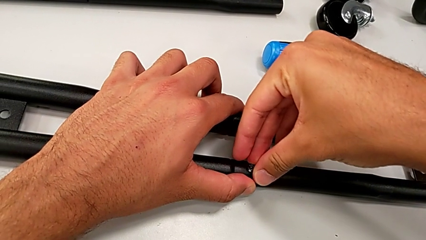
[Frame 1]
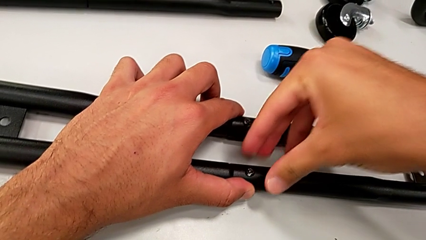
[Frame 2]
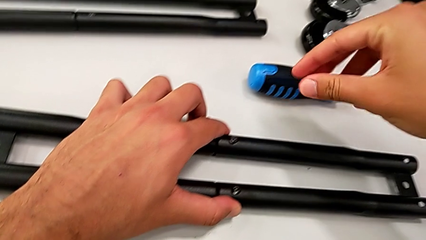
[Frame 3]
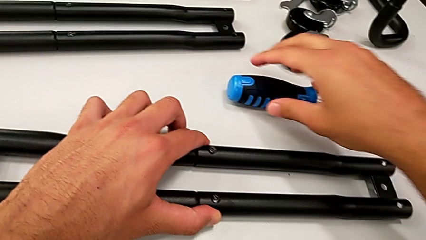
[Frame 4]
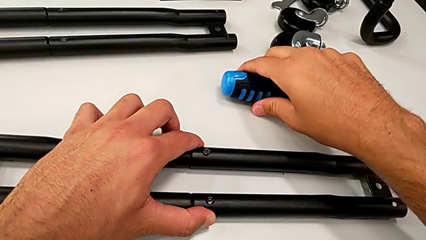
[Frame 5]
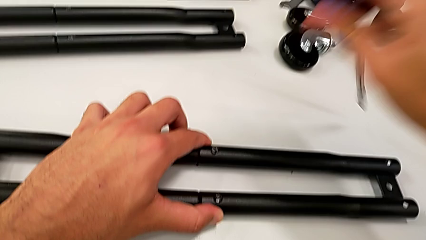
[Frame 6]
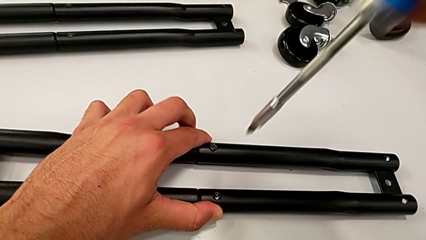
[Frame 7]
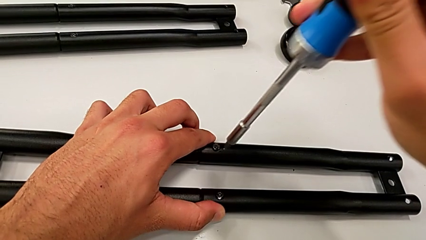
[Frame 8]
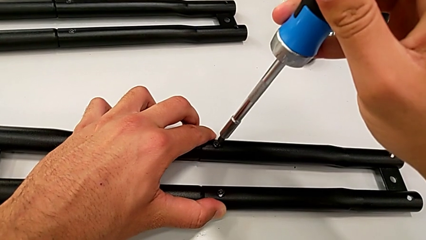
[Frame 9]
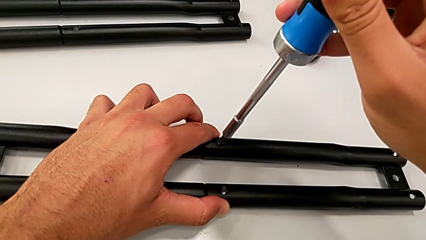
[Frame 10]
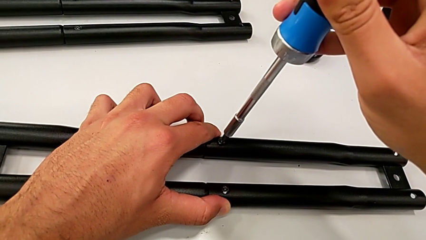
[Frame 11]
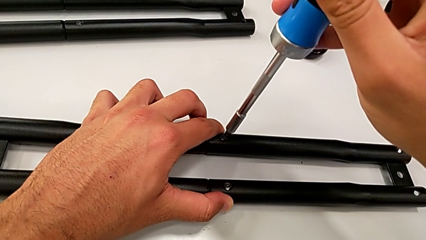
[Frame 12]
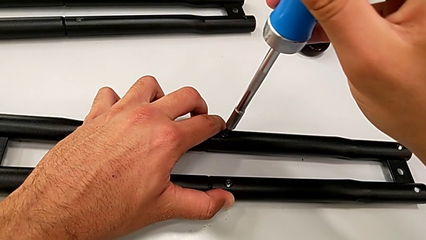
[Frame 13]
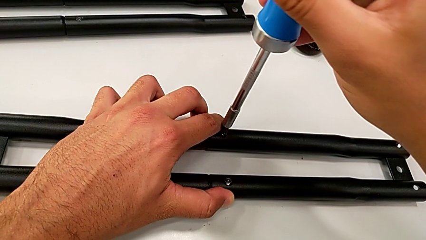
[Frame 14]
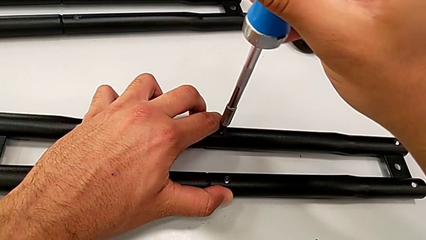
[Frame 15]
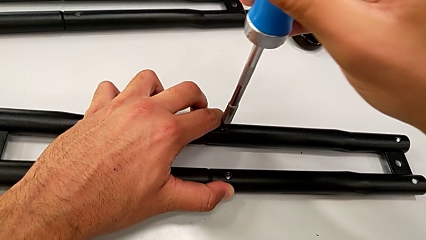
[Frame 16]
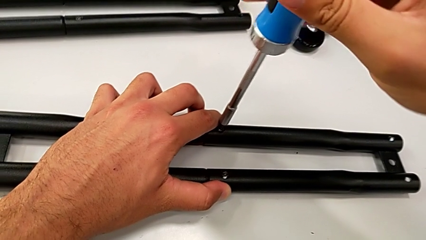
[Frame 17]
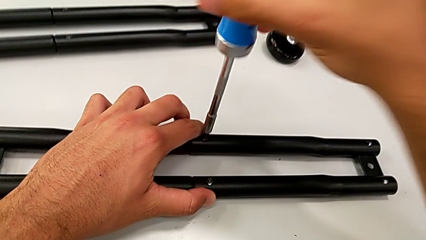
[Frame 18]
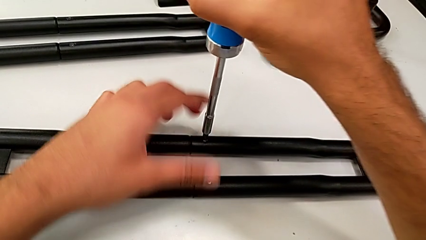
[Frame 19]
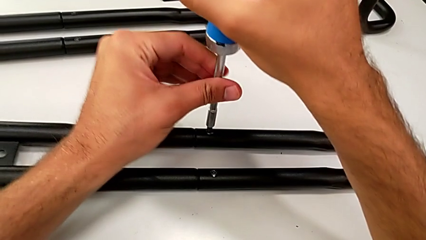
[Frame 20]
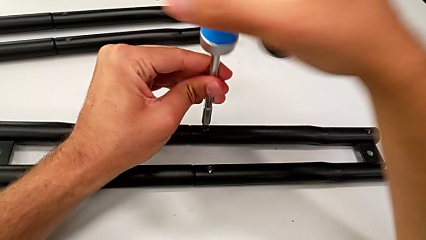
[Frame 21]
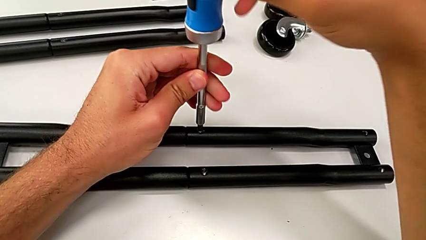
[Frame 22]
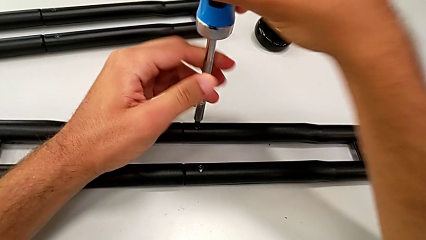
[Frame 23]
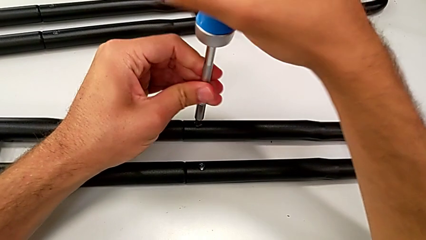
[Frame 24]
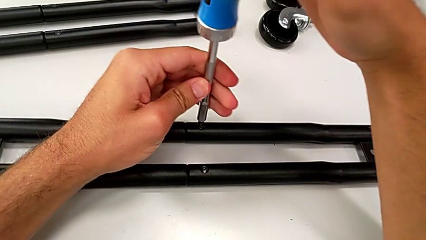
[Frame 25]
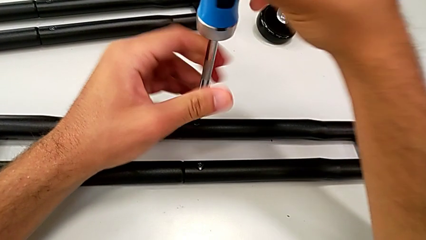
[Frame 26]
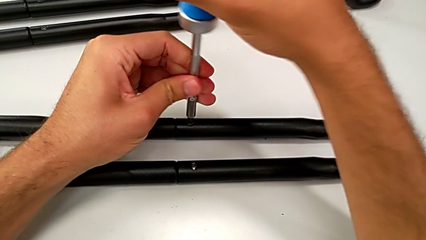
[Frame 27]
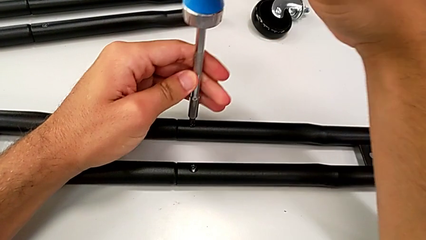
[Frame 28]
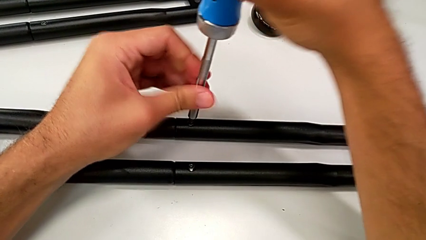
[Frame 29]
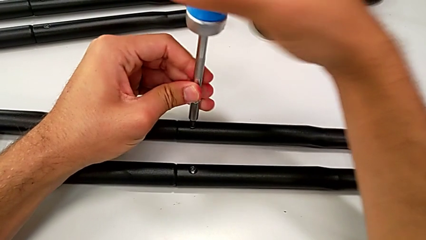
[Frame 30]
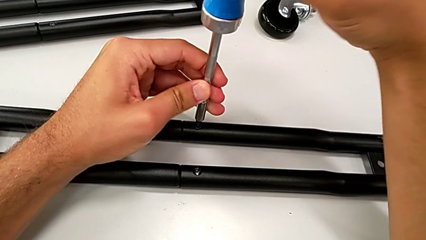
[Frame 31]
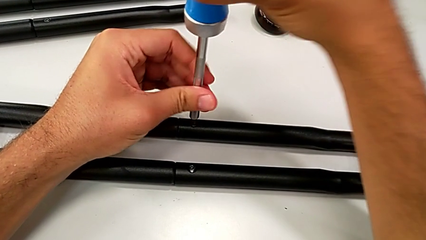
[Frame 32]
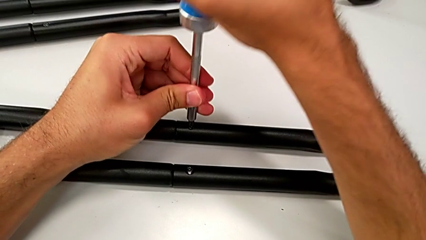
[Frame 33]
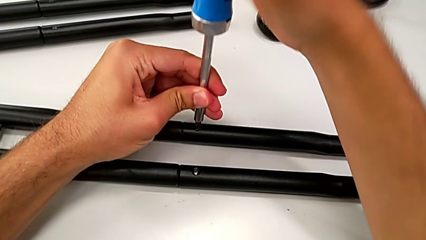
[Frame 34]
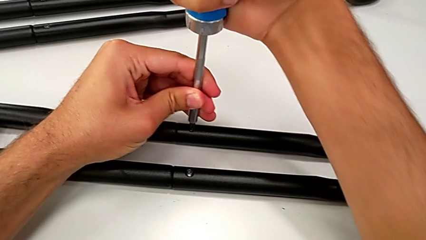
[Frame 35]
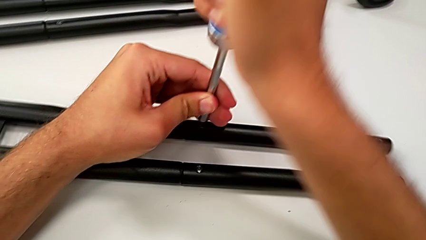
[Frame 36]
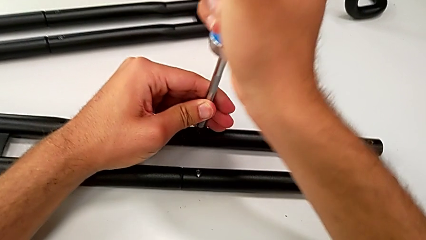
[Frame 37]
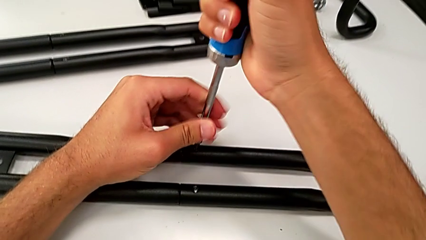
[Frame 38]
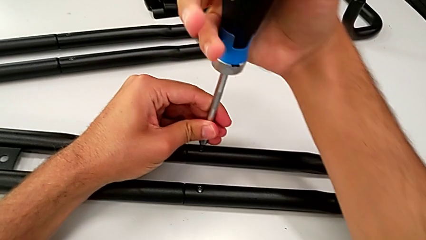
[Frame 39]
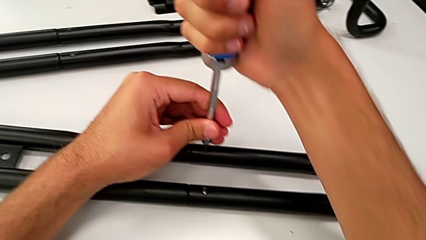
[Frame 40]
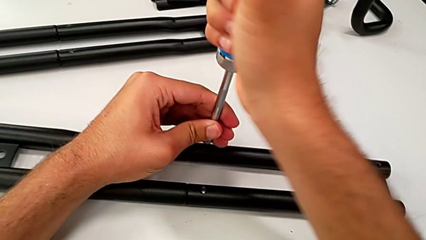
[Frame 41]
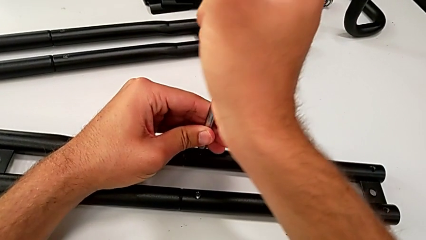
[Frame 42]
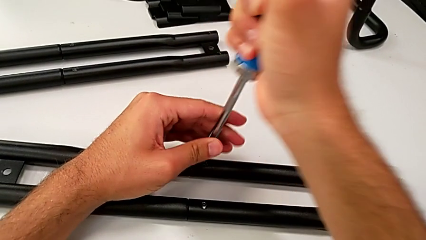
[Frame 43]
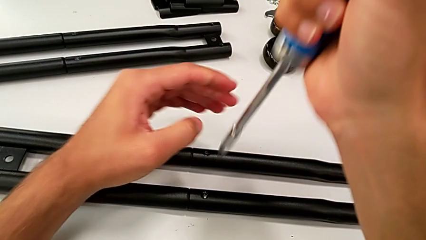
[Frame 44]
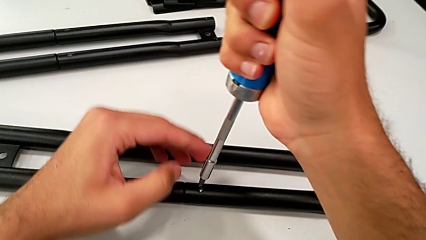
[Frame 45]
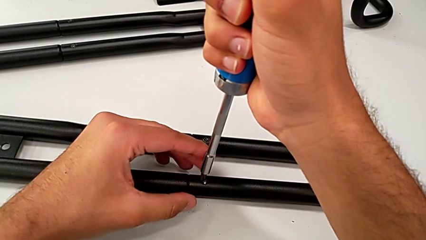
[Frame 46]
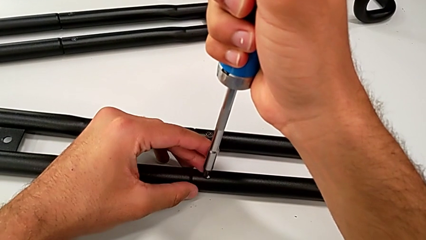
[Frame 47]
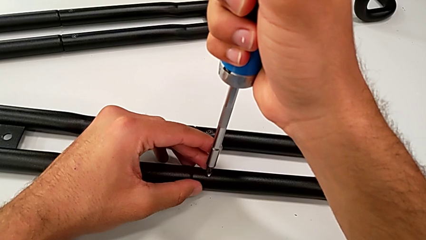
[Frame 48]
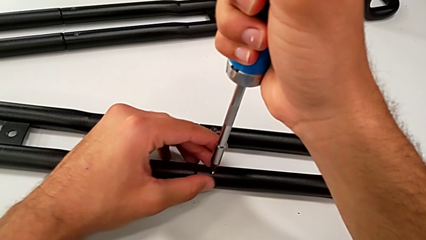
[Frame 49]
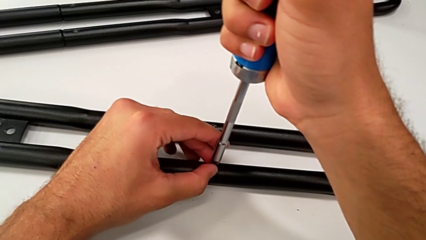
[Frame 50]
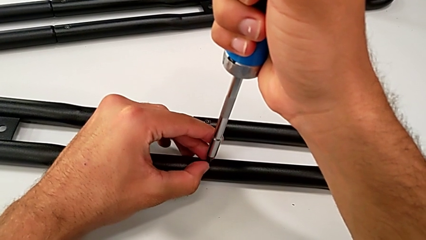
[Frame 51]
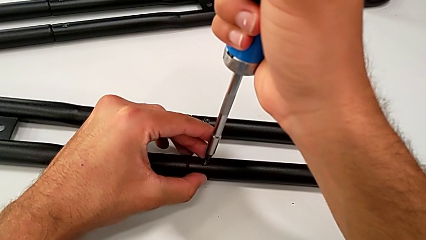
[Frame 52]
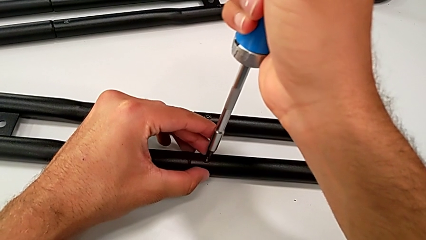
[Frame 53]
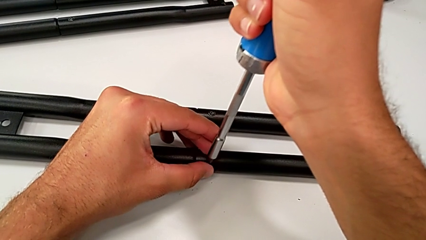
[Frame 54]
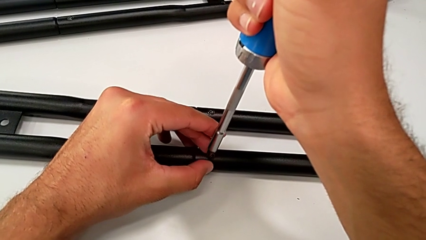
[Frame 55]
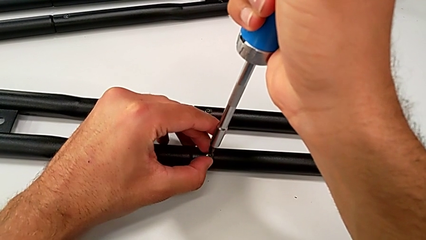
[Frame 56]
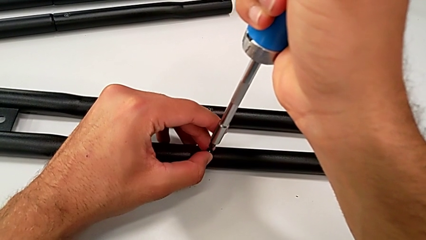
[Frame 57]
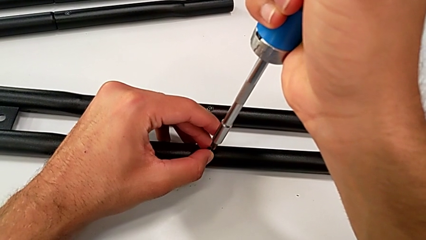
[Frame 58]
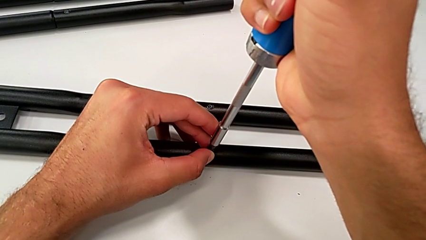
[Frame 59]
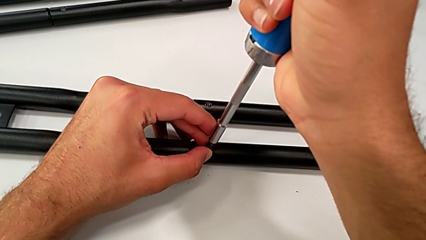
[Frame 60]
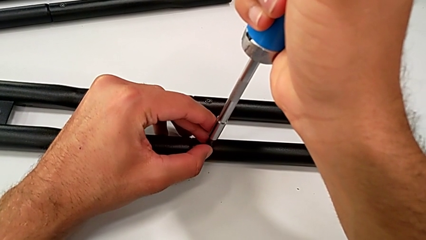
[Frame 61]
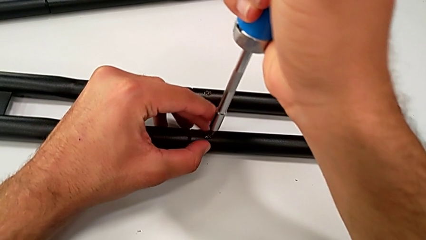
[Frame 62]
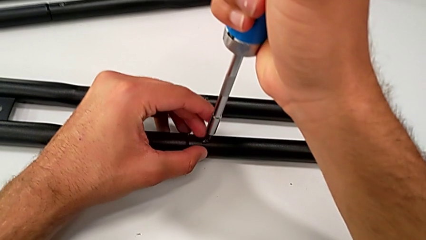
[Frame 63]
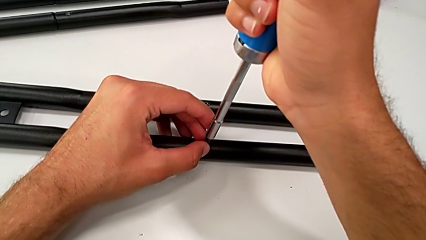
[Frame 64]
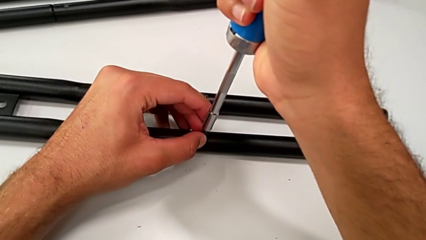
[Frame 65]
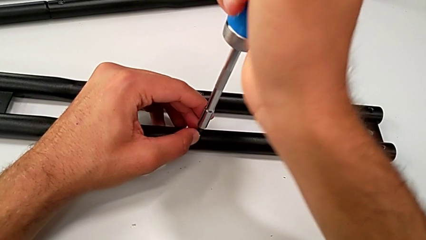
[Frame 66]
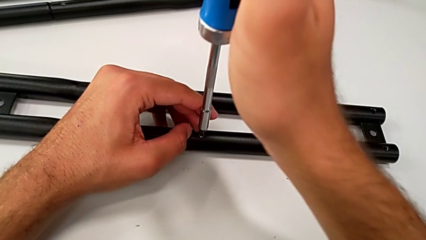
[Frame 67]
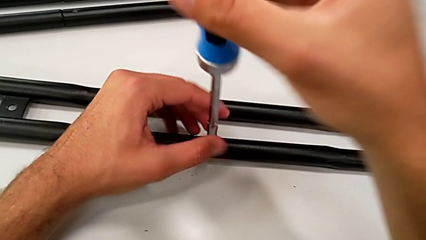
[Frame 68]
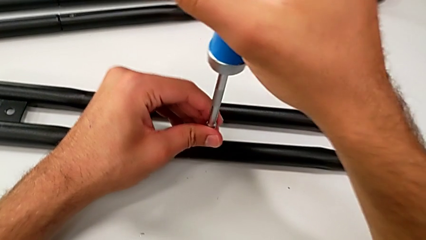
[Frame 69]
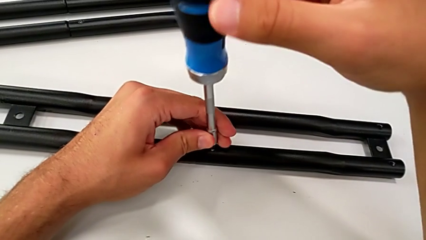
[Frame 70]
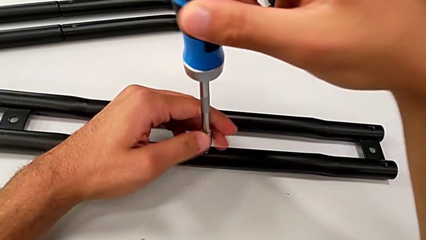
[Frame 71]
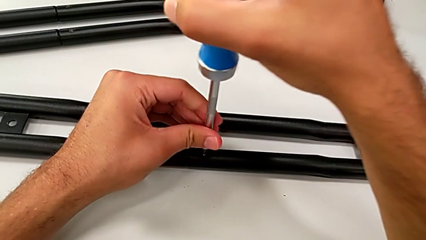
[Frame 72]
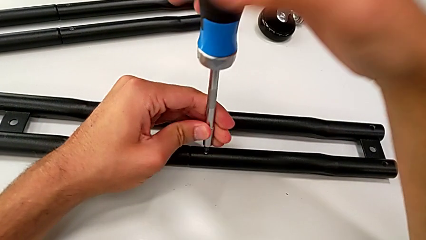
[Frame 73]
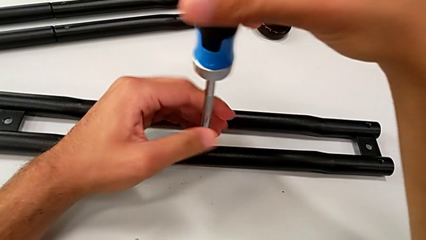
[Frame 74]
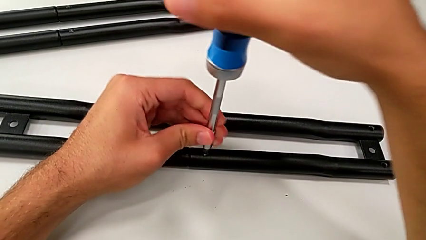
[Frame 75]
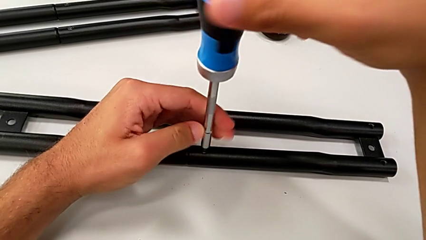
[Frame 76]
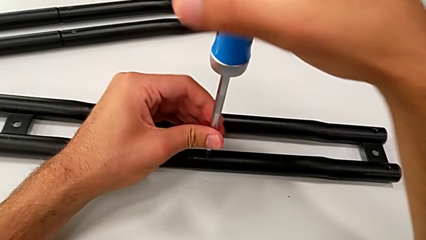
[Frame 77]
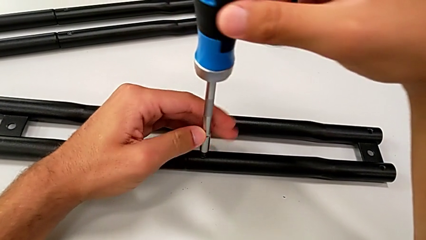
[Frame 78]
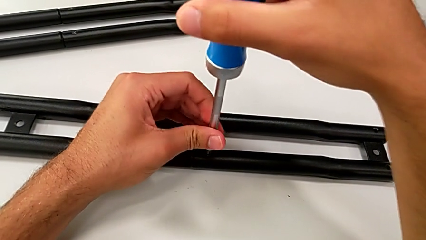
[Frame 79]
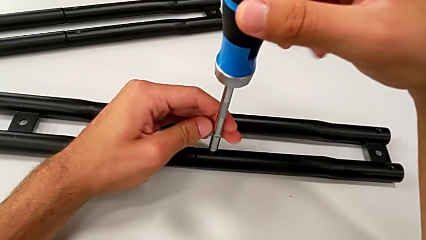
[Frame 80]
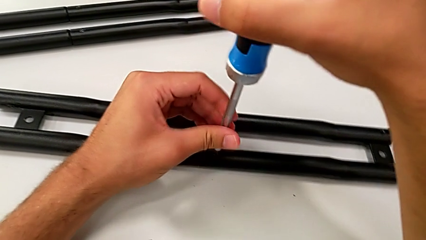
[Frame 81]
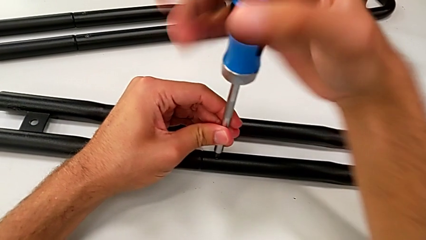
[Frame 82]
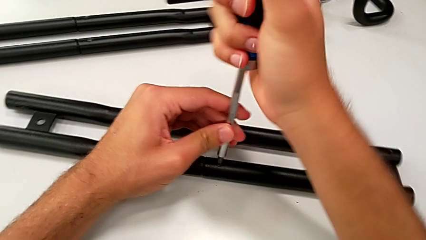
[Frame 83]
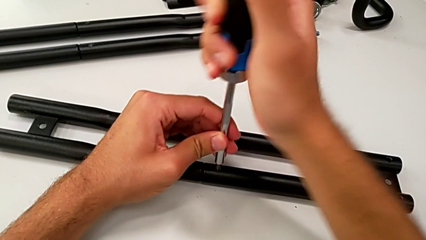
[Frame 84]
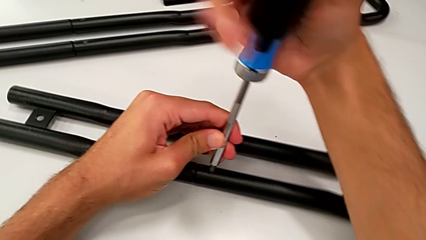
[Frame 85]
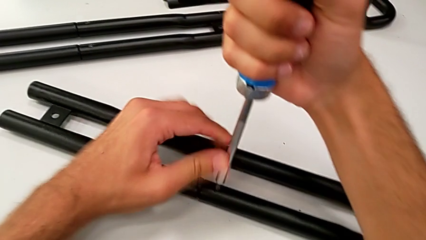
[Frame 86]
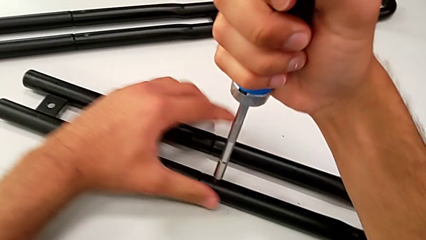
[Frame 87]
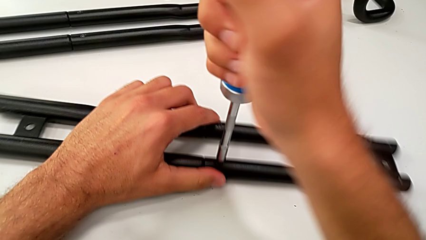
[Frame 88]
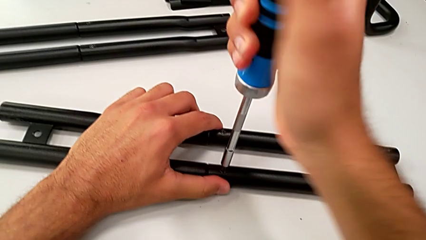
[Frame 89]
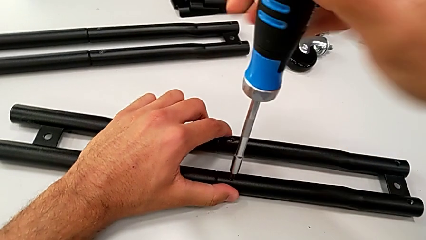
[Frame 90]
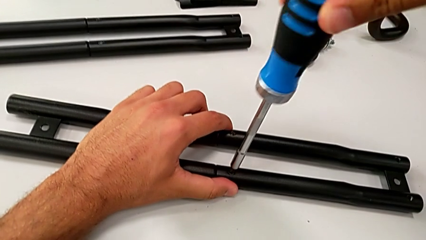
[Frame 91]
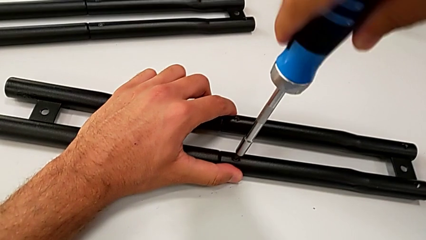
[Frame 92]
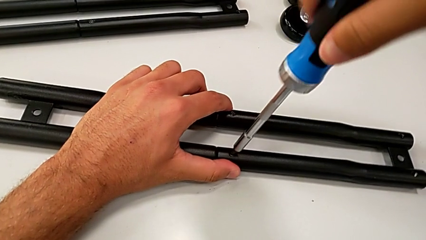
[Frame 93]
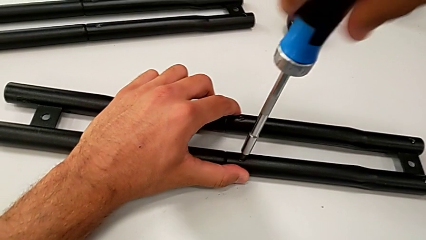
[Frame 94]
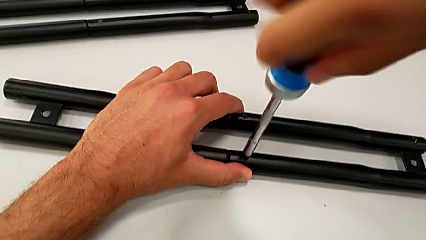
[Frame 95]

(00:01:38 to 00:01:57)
The camera wearer is assembling the half frame. They grab the screwdriver, insert it, screw the screw, insert the screw and begin to screw it.
